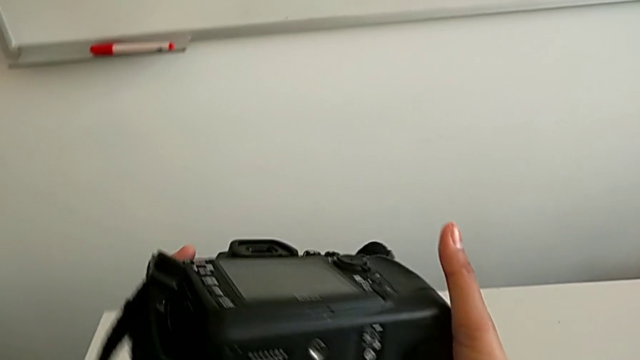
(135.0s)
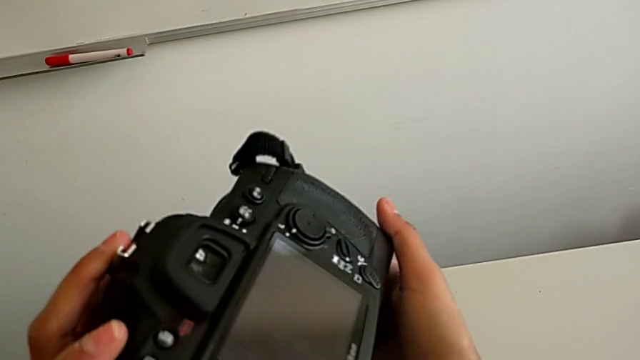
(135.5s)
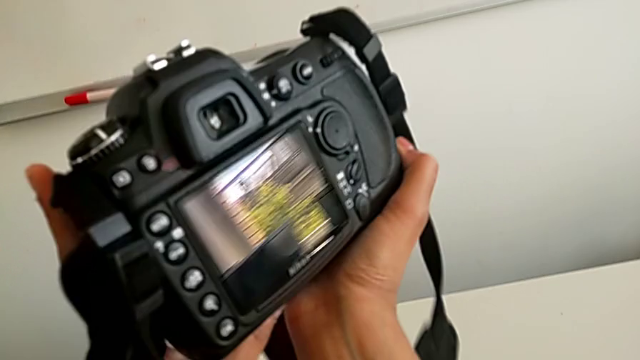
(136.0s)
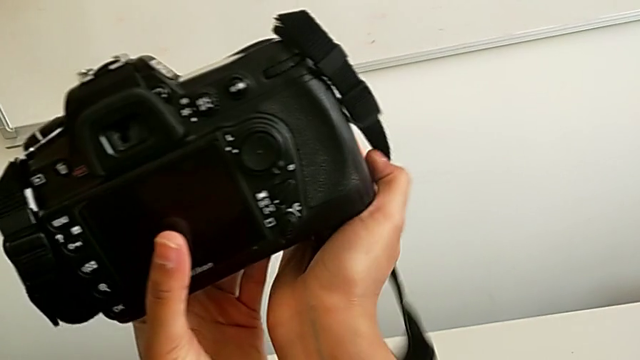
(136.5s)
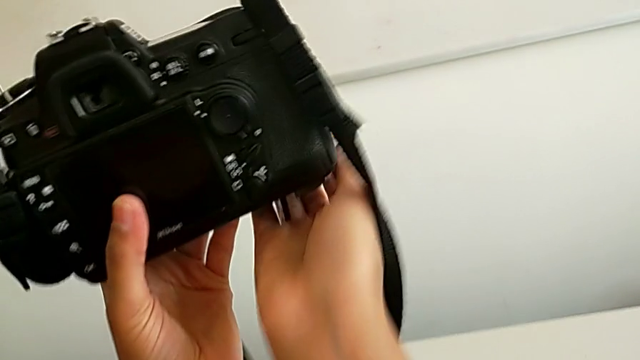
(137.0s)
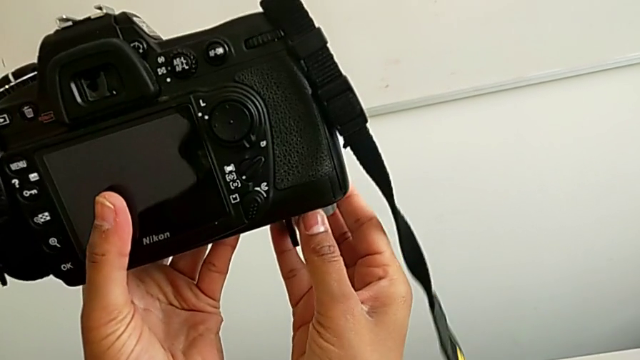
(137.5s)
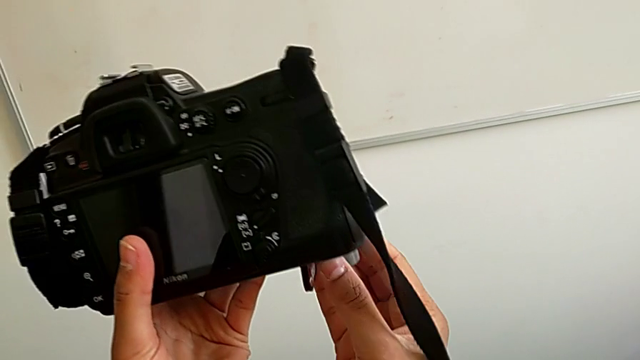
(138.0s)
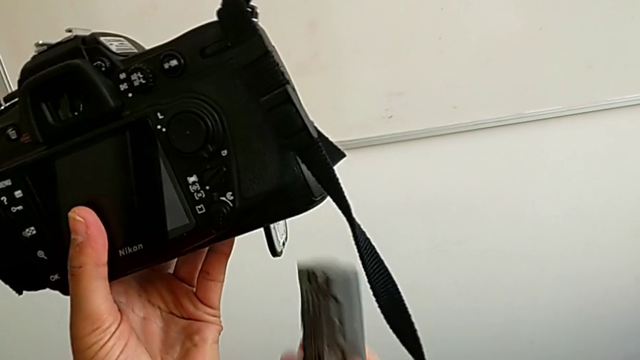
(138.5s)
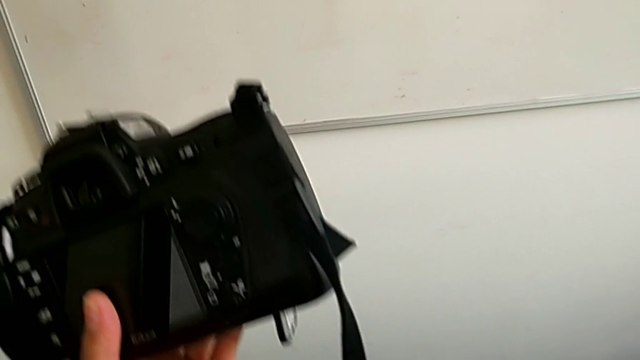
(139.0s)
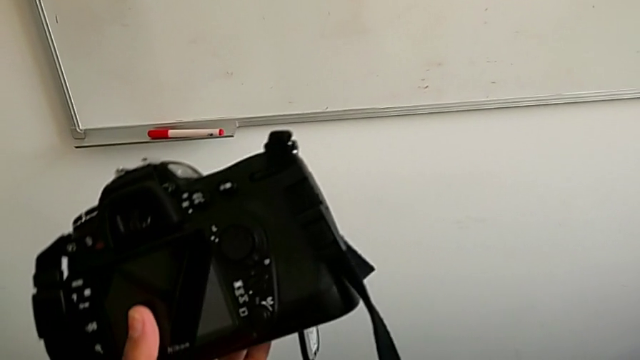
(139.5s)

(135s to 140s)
The camera wearer is removing the battery. They rotate the DSLR and pull the battery.

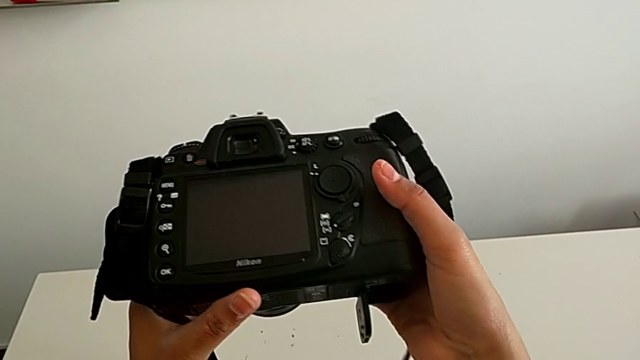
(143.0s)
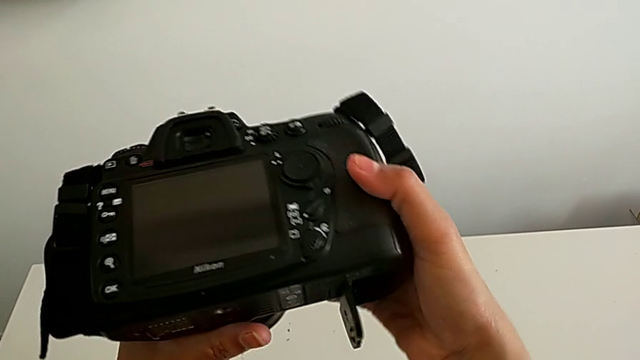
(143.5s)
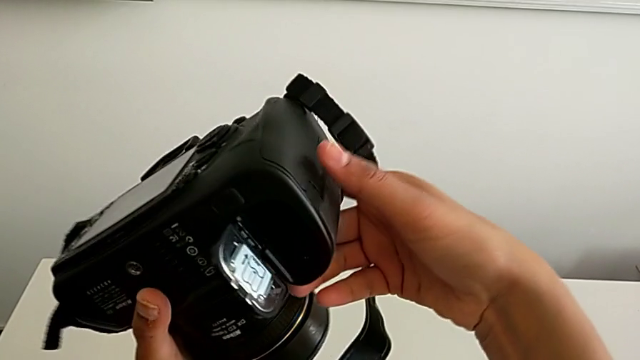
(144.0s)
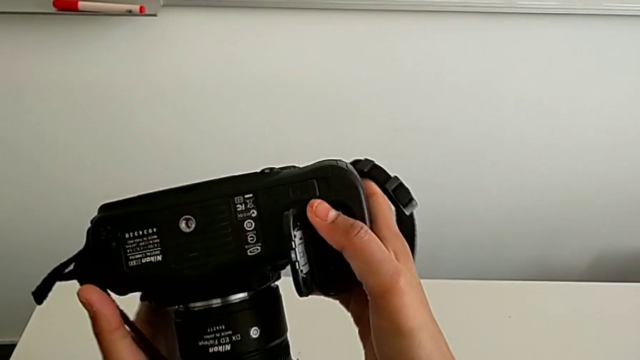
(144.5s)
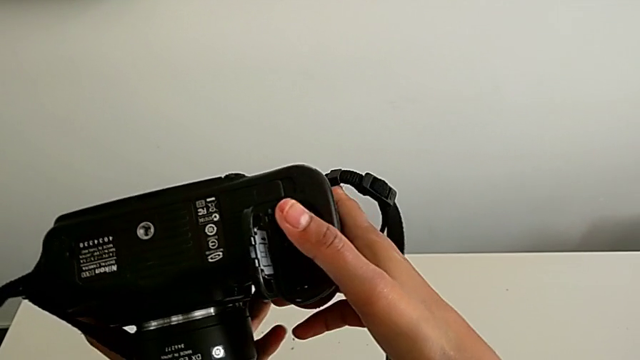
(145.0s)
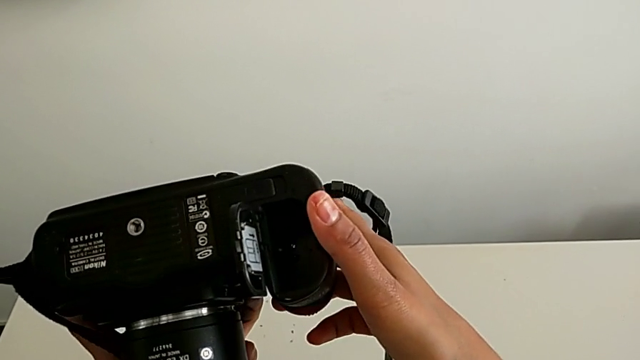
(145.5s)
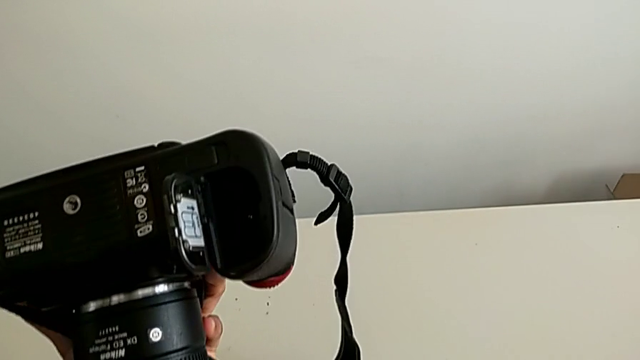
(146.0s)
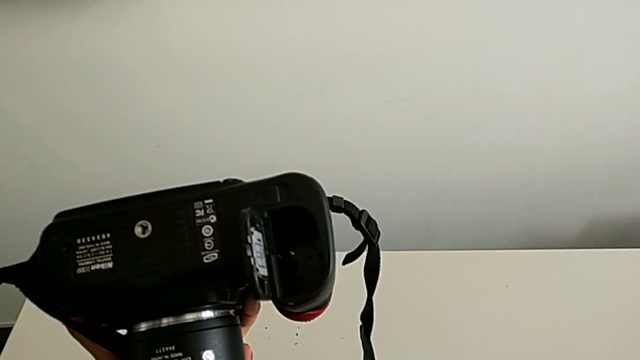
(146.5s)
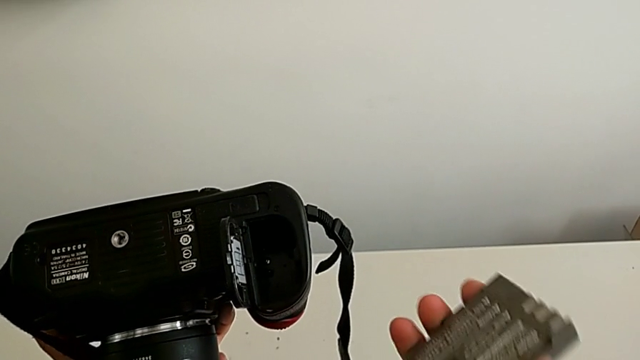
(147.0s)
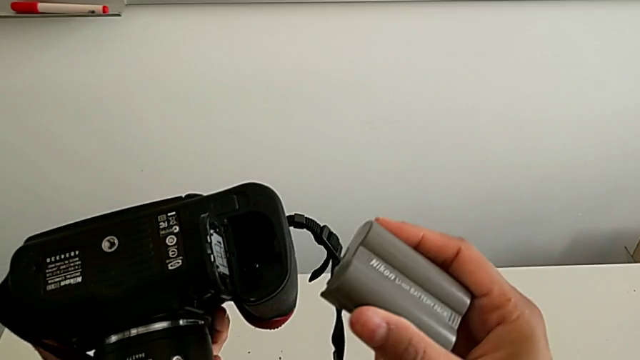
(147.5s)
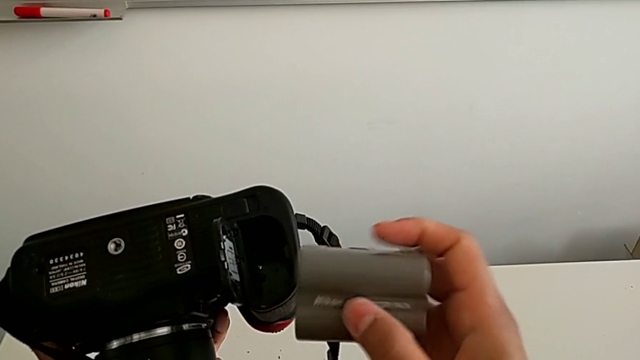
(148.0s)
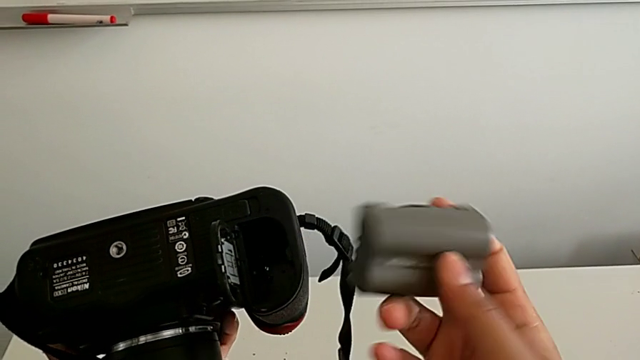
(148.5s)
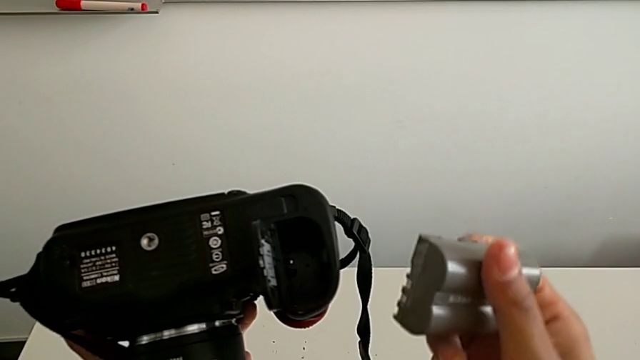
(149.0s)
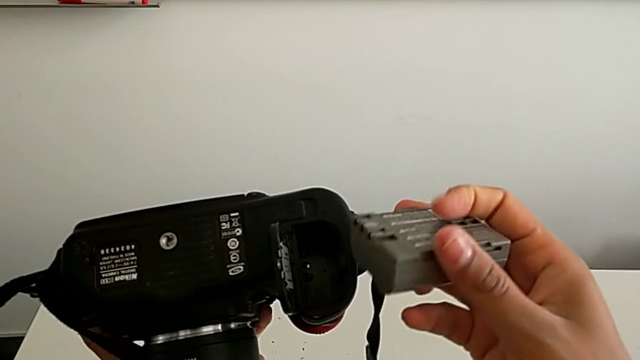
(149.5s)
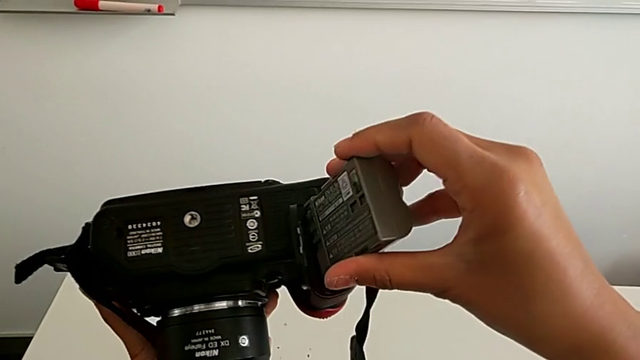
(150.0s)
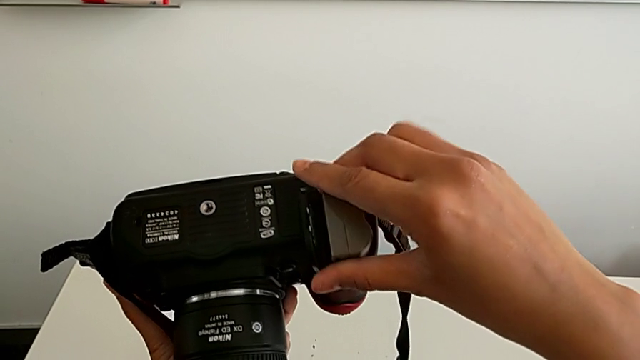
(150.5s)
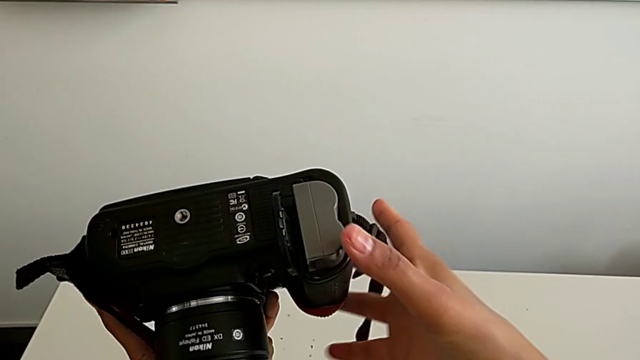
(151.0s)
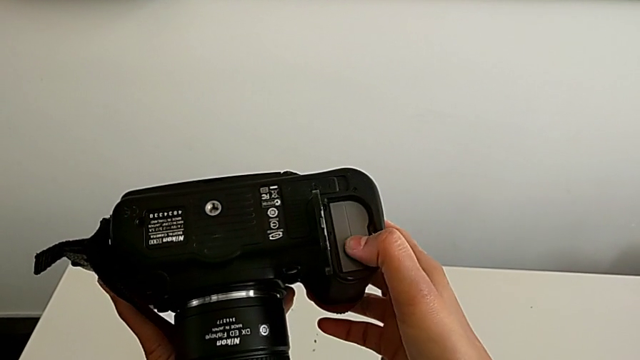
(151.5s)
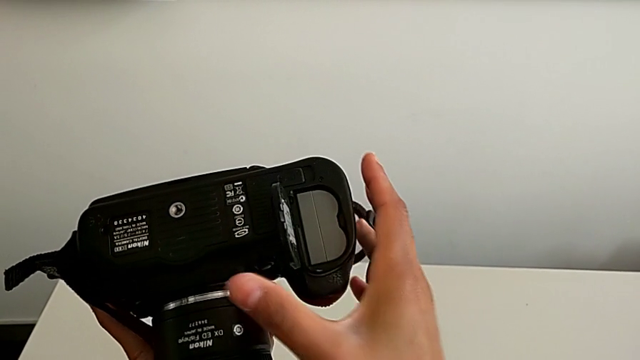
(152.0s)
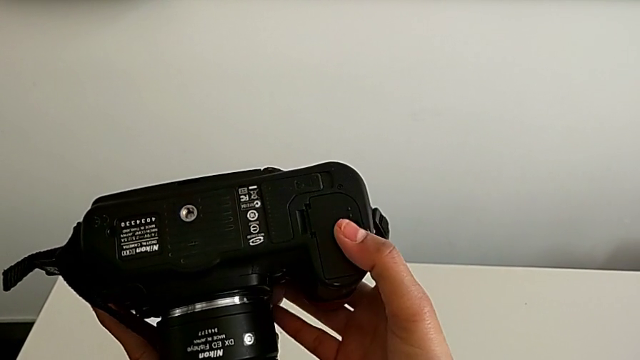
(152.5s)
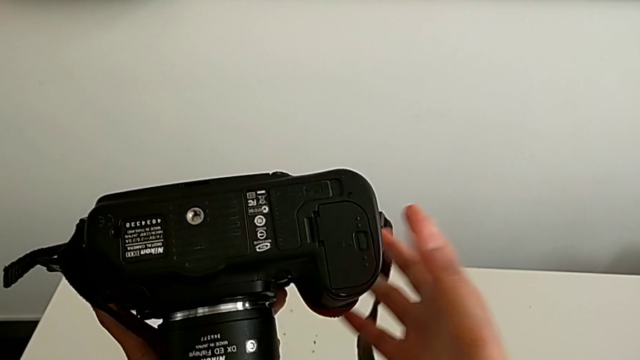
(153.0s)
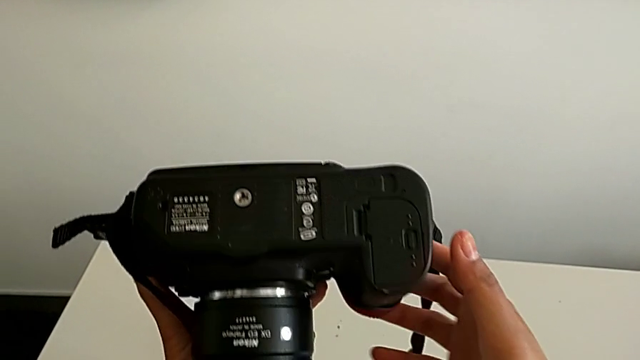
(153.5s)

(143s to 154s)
The camera wearer inserts a battery. They rotate the DSLR, insert the battery and close the battery door.

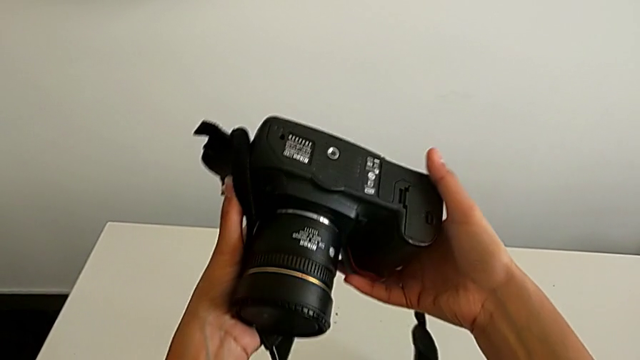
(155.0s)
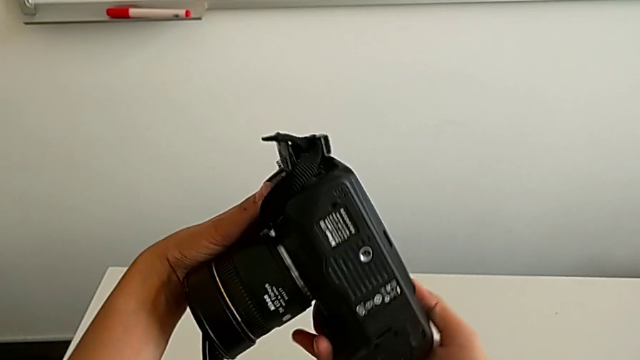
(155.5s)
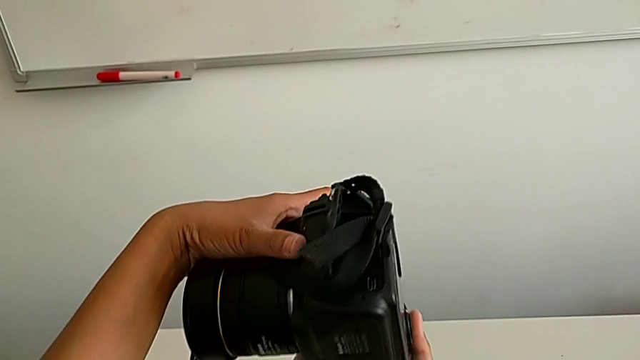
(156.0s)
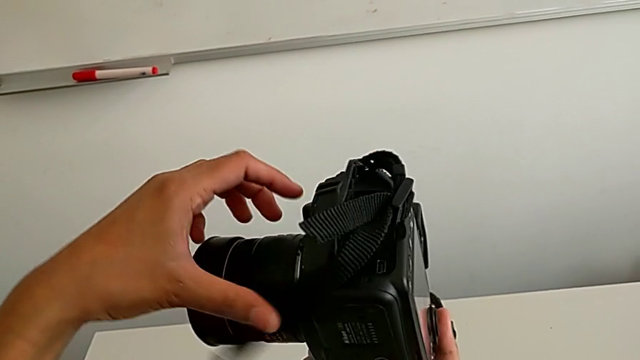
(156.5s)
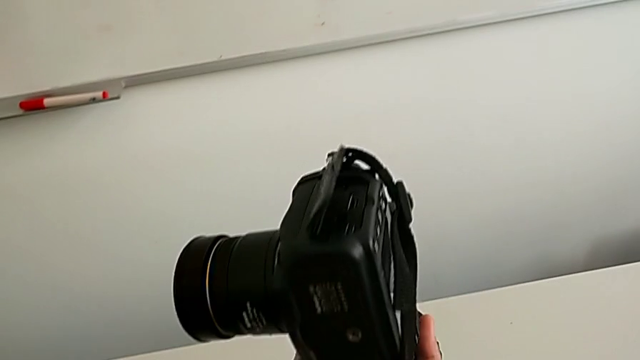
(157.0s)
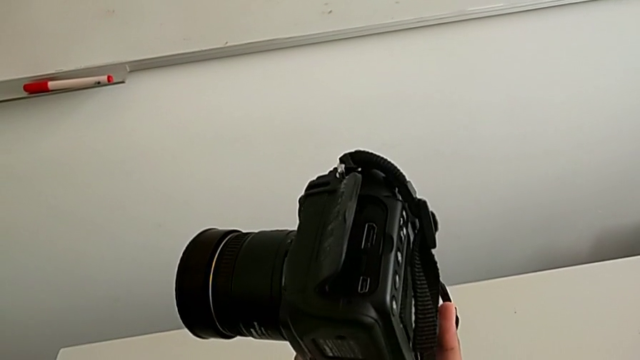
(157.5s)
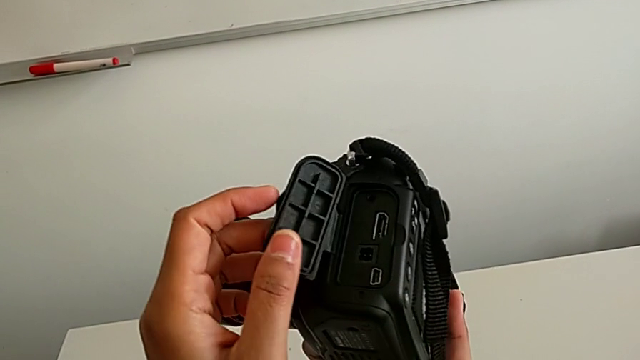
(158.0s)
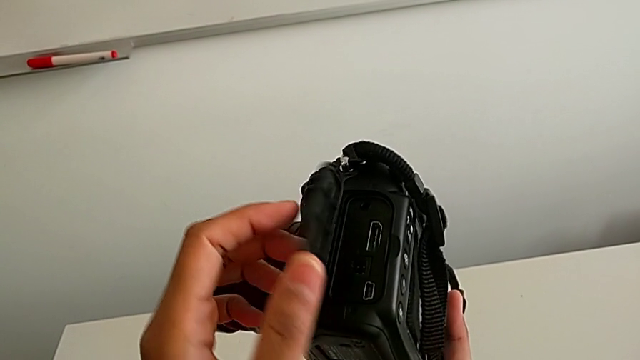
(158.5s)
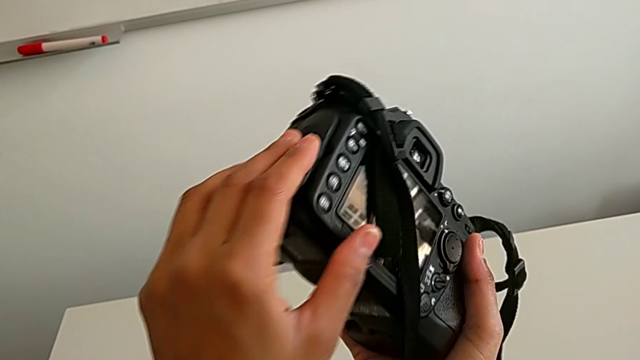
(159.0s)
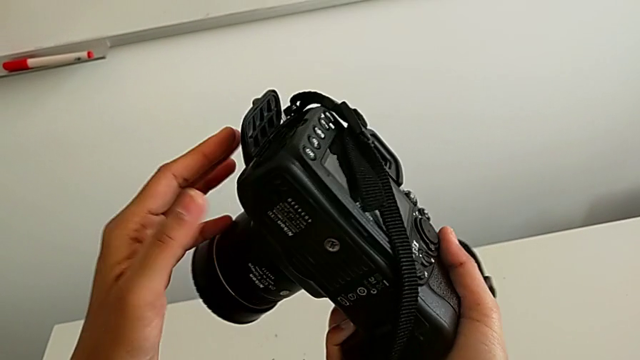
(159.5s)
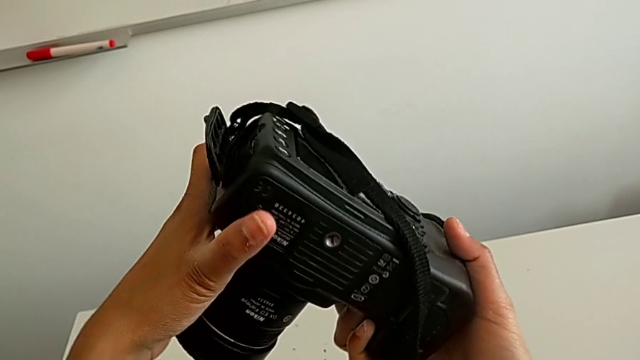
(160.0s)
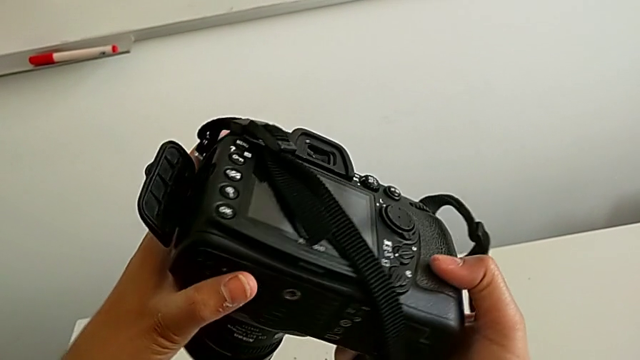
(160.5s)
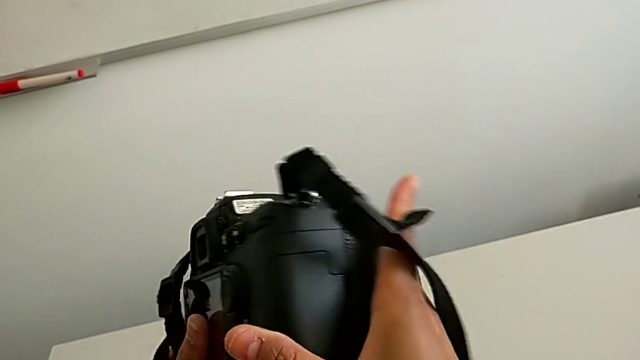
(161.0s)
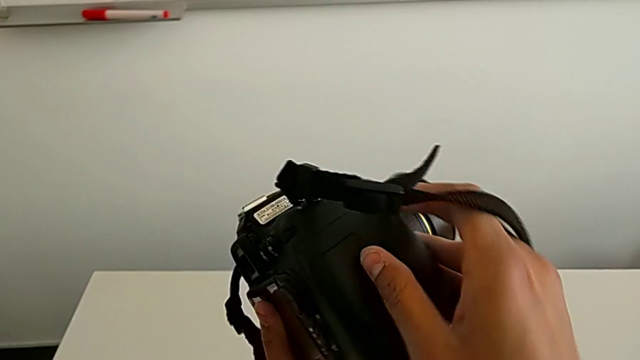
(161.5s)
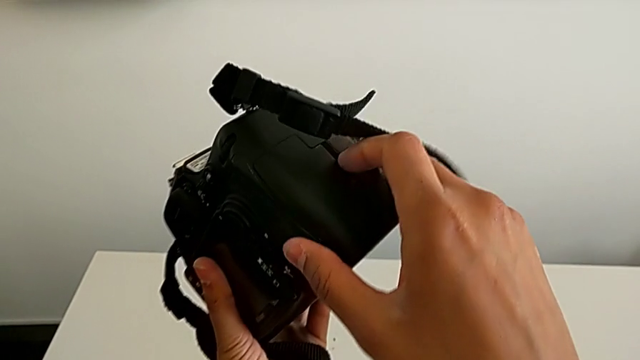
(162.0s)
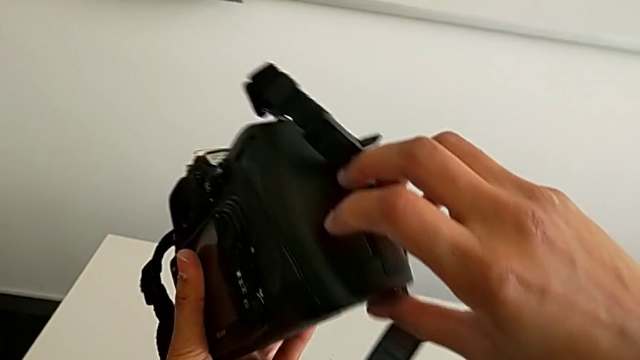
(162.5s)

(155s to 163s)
The camera wearer is removing the SD card. They rotate the DSLR, open the SD slot, wrongly inspect the DSLR and rotate it.
